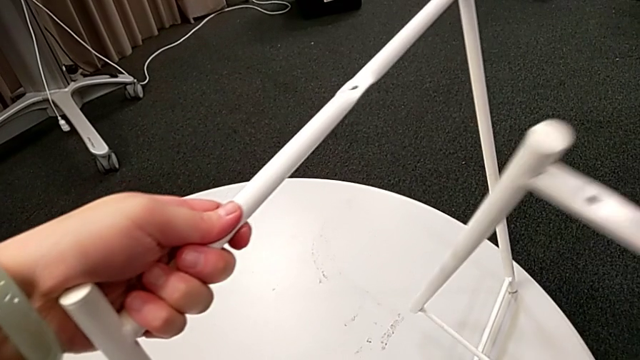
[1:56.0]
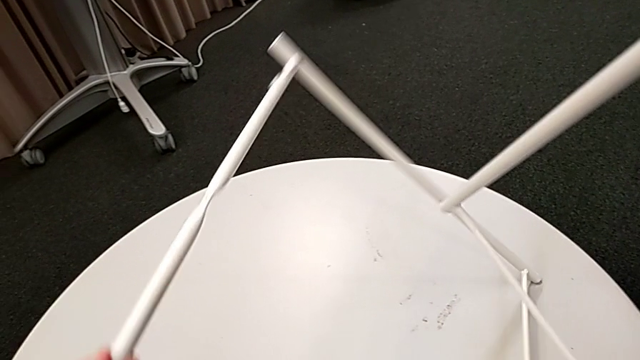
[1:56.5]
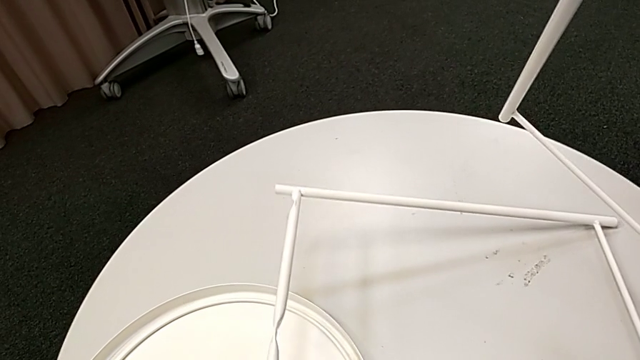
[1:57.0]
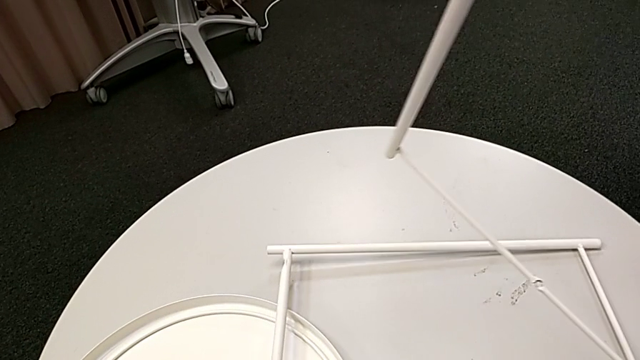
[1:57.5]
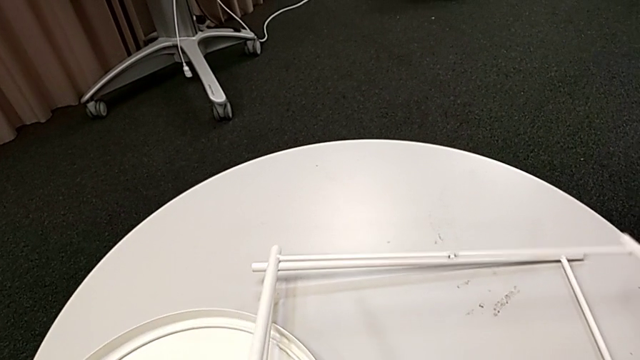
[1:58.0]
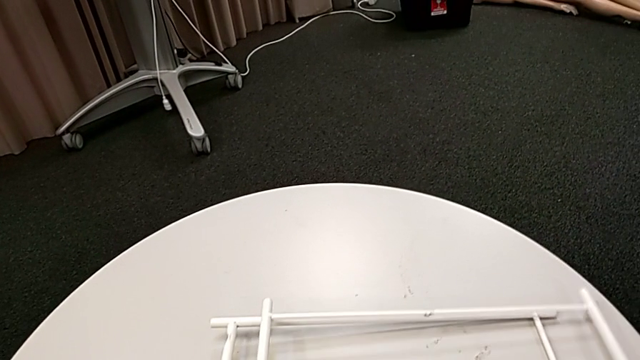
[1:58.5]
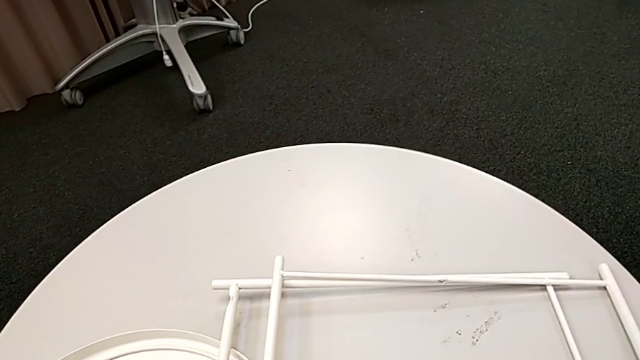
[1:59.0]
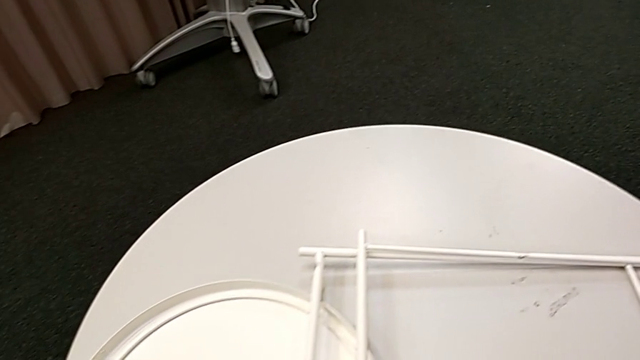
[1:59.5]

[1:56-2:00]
The camera wearer is disassembling the table legs. They place the leg twice.
